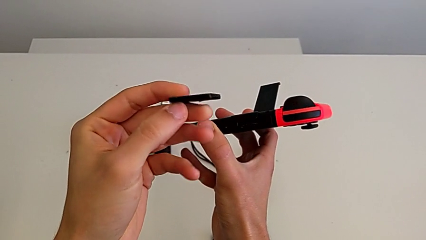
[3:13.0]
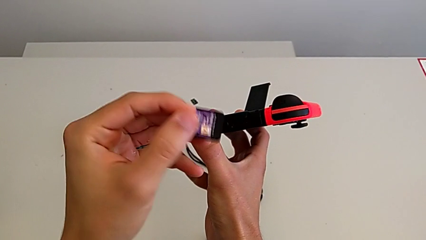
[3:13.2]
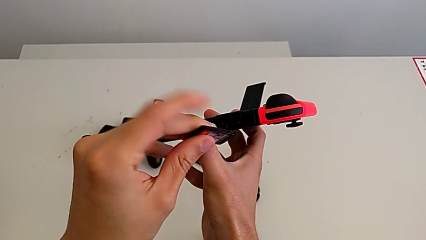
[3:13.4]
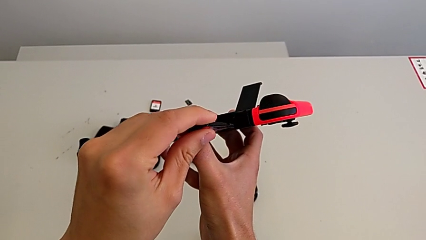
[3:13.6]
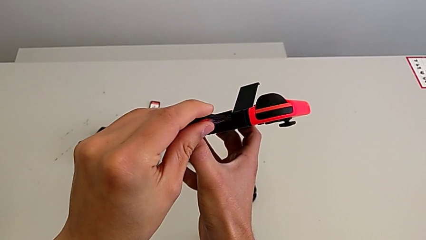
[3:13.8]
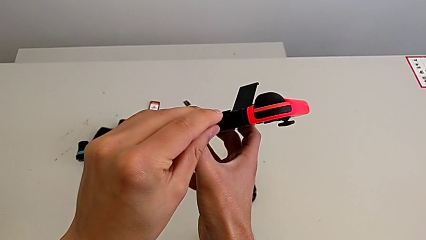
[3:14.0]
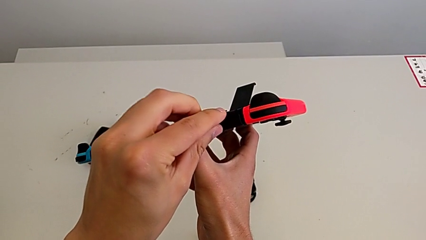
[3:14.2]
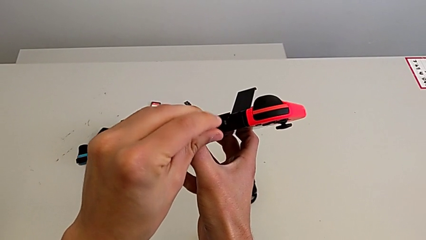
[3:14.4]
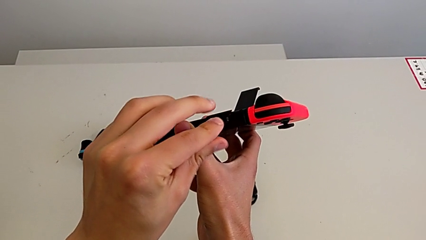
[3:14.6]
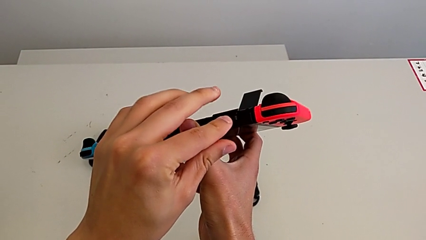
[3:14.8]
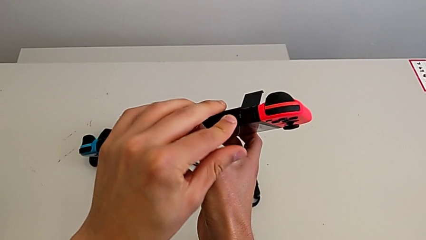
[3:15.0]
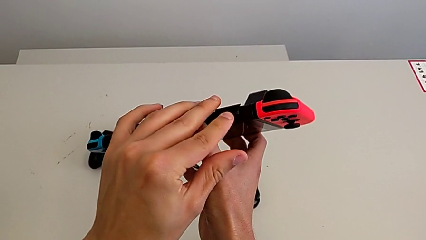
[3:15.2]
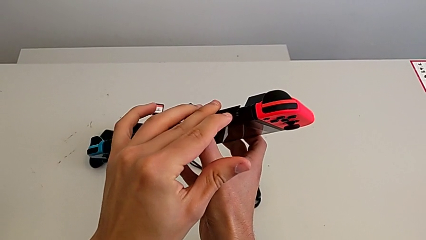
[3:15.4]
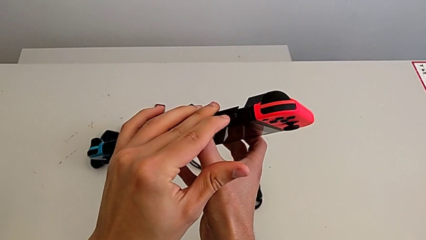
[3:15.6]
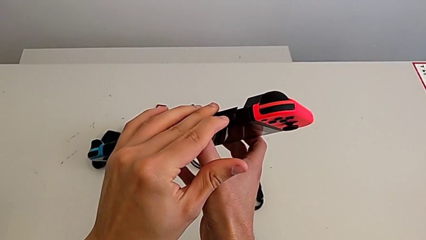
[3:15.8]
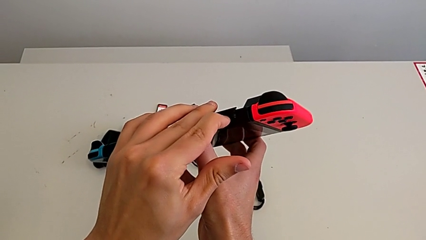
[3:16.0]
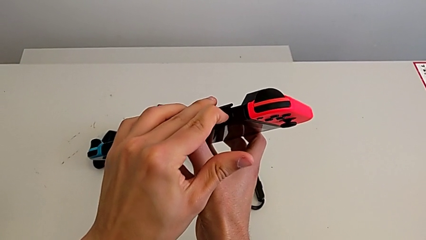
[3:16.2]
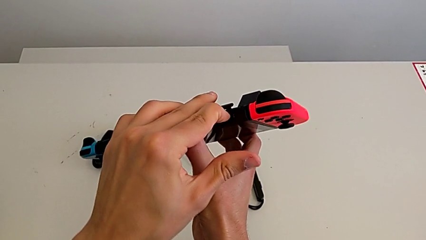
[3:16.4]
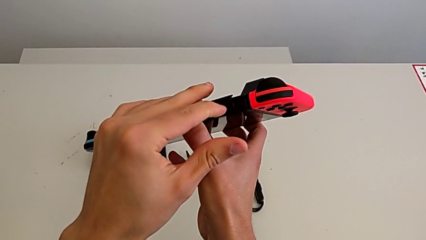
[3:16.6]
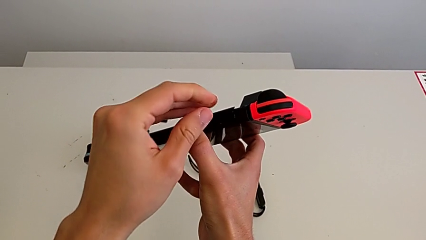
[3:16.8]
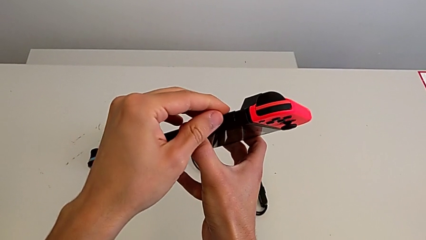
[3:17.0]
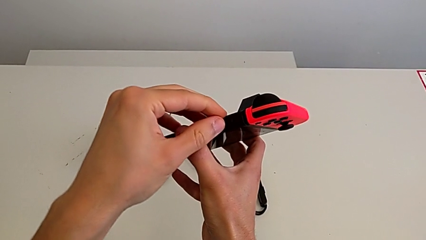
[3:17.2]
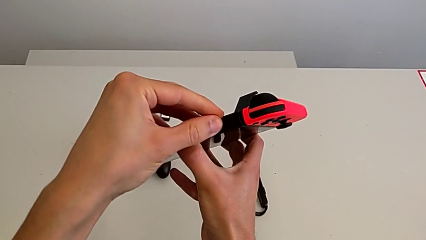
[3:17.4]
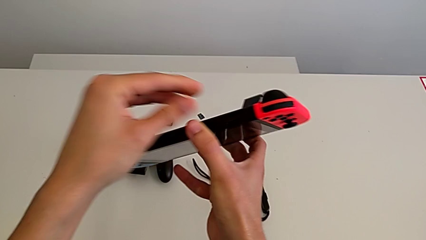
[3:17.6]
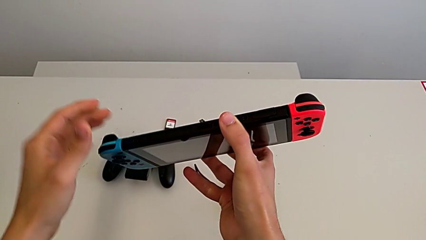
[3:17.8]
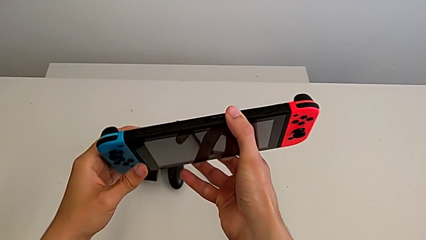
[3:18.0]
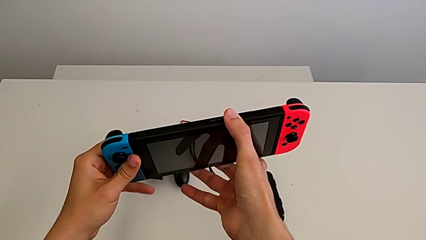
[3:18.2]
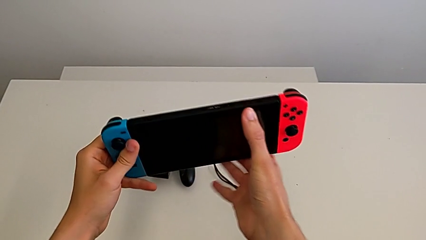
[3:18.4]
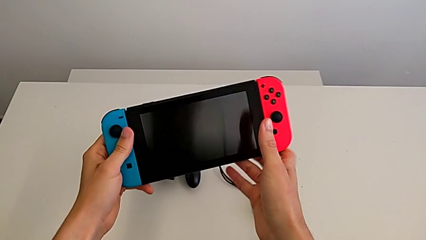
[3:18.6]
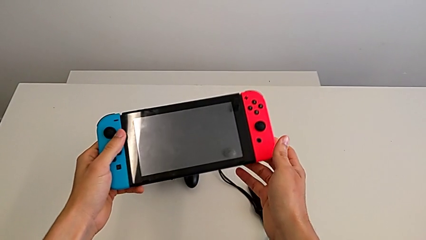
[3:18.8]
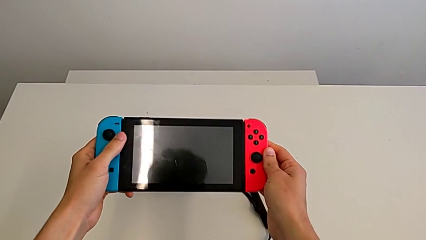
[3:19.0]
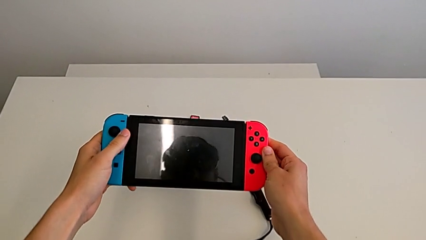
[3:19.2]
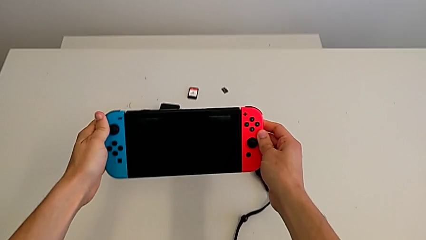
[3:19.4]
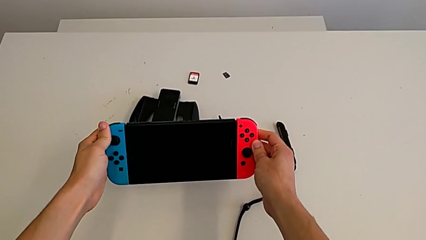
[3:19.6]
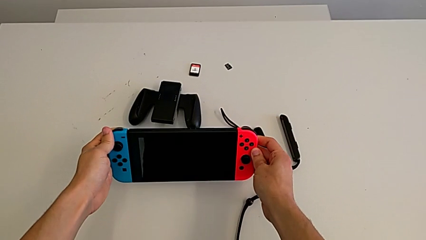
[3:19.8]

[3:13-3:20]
The camera wearer is changing a game card. They insert the top game card, insert the game card, close the game slot and hold the Nintendo Switch.

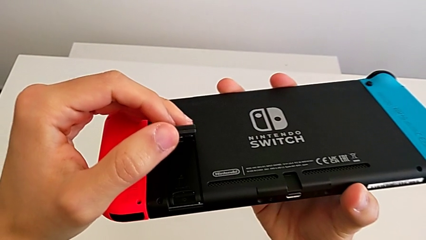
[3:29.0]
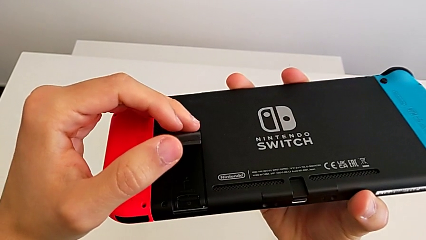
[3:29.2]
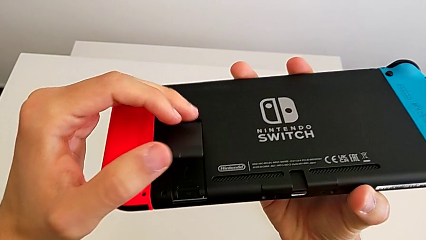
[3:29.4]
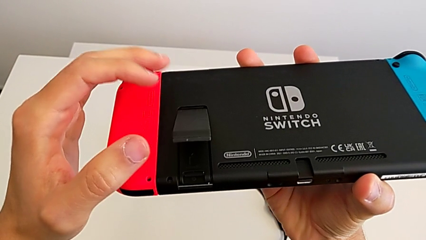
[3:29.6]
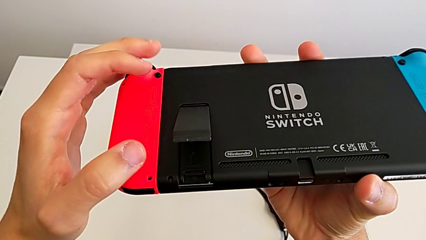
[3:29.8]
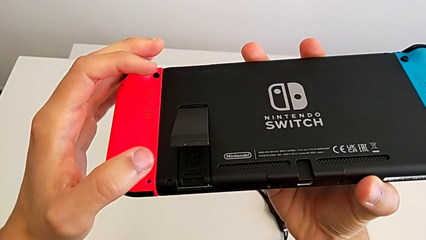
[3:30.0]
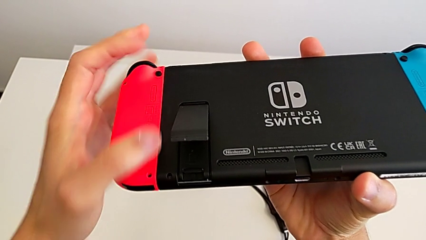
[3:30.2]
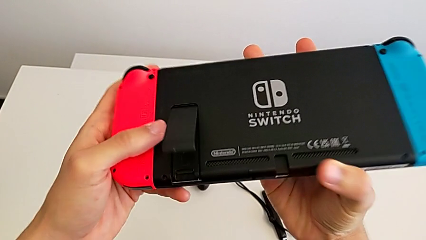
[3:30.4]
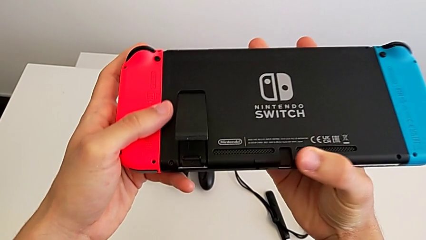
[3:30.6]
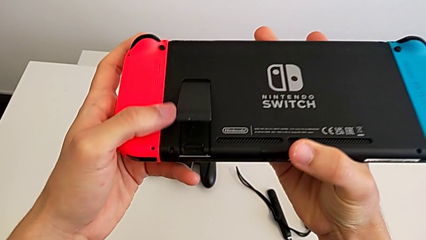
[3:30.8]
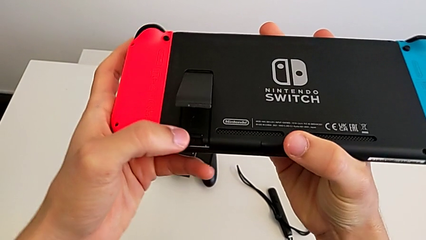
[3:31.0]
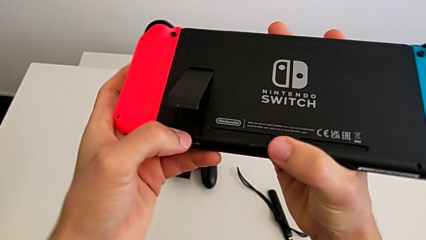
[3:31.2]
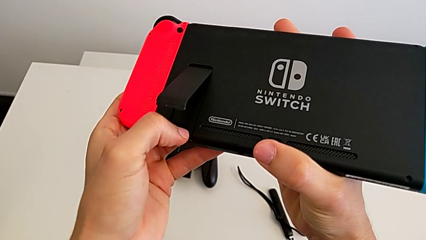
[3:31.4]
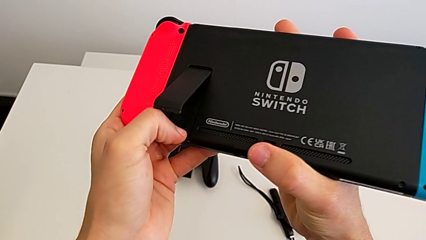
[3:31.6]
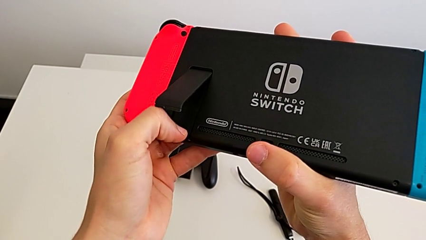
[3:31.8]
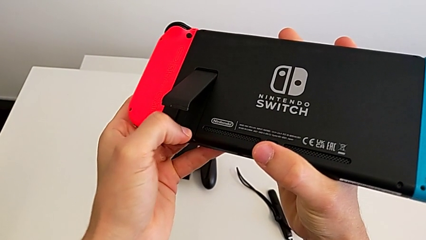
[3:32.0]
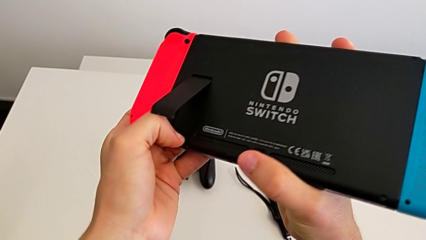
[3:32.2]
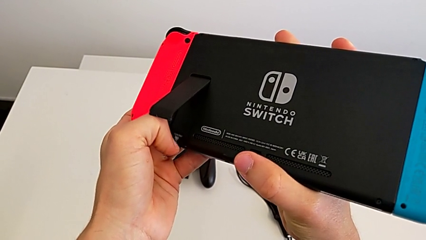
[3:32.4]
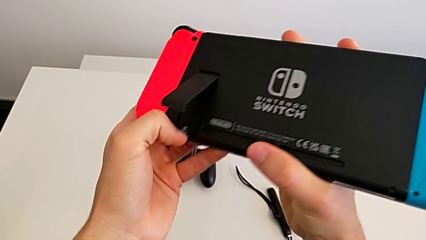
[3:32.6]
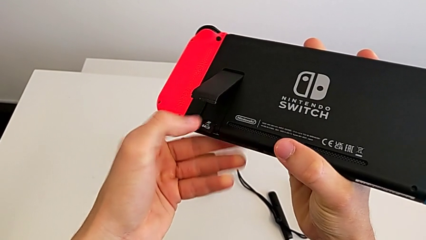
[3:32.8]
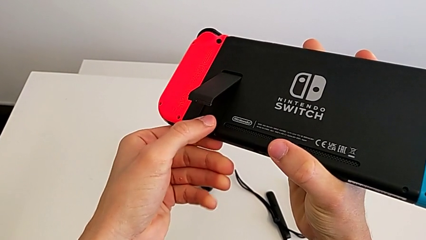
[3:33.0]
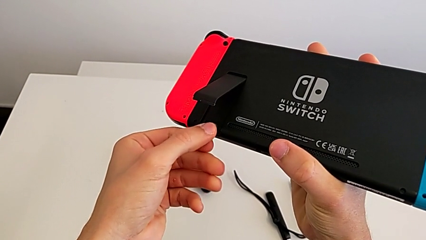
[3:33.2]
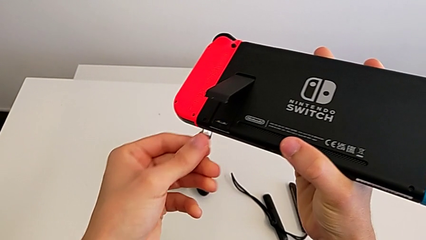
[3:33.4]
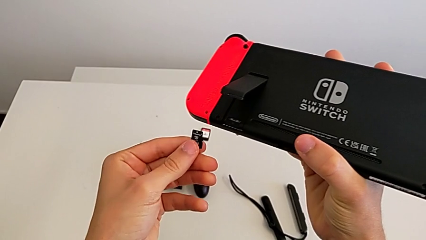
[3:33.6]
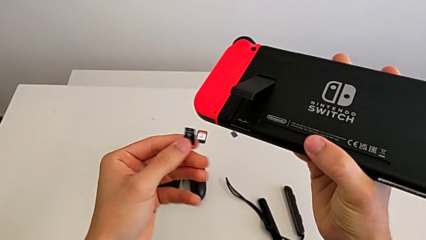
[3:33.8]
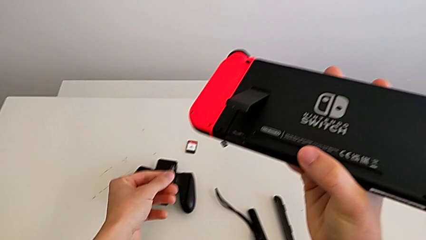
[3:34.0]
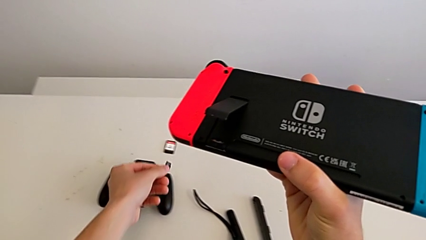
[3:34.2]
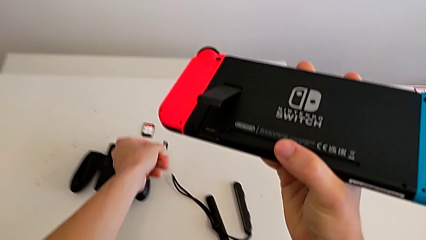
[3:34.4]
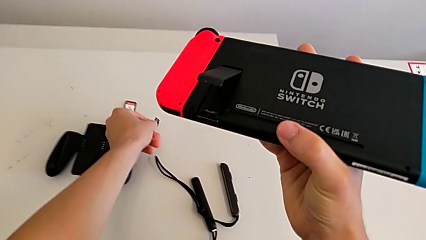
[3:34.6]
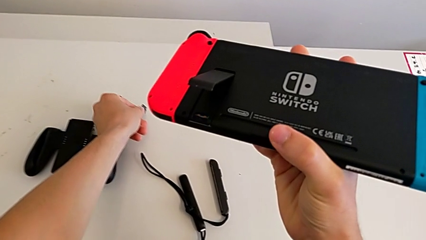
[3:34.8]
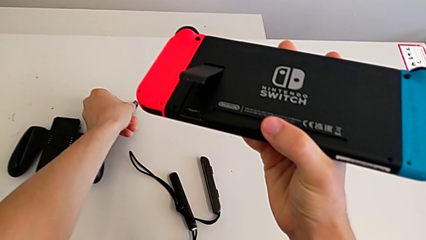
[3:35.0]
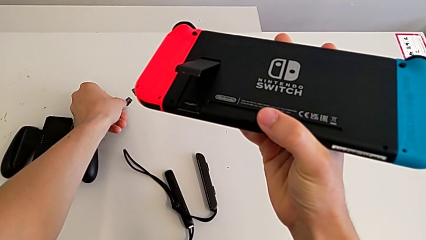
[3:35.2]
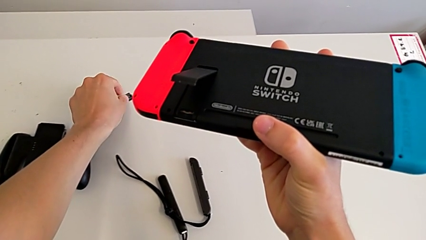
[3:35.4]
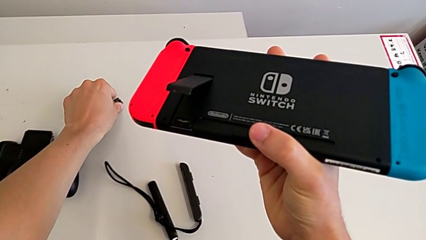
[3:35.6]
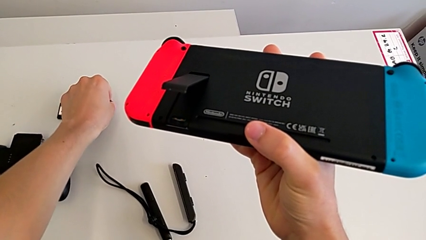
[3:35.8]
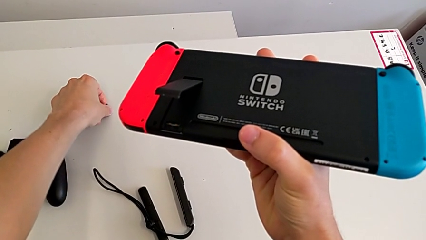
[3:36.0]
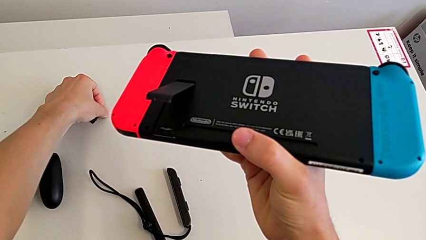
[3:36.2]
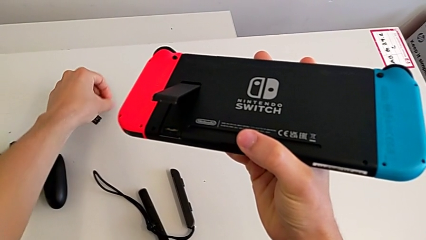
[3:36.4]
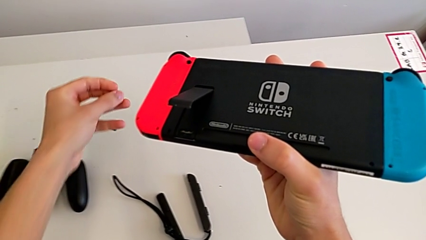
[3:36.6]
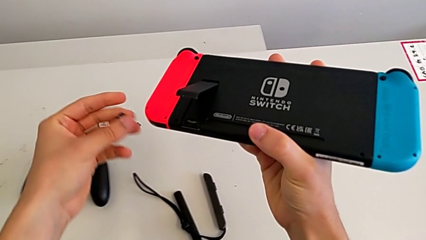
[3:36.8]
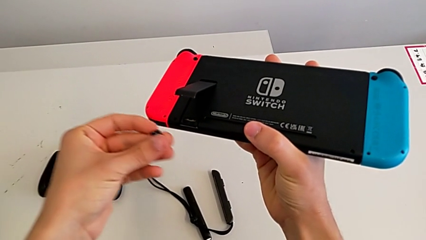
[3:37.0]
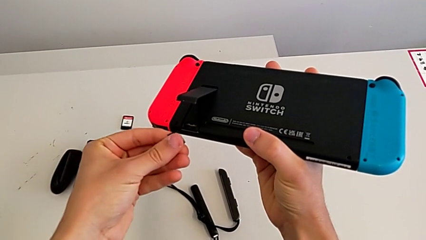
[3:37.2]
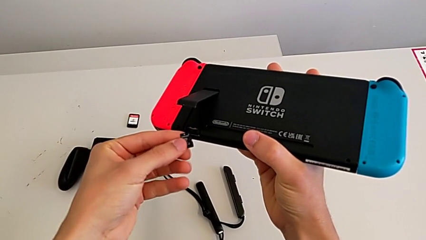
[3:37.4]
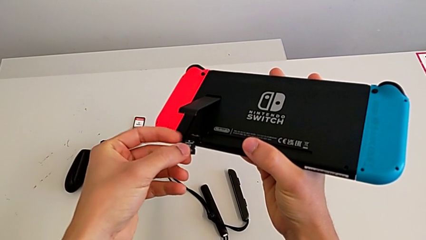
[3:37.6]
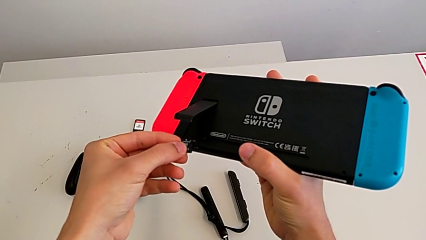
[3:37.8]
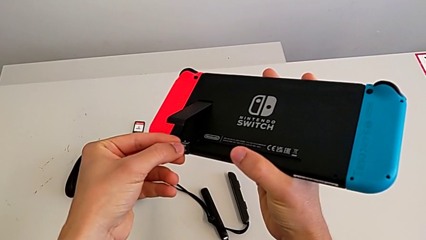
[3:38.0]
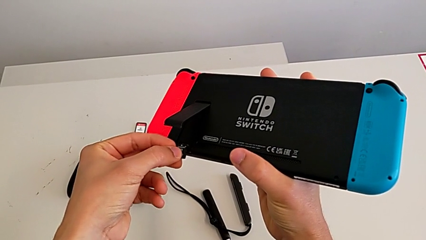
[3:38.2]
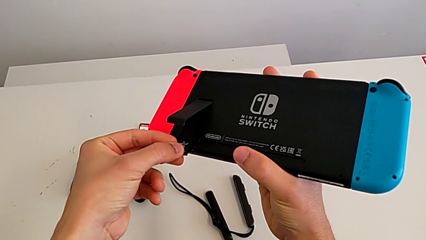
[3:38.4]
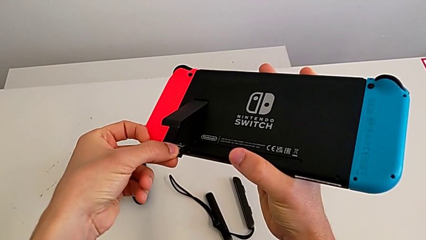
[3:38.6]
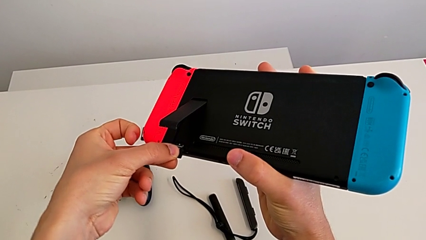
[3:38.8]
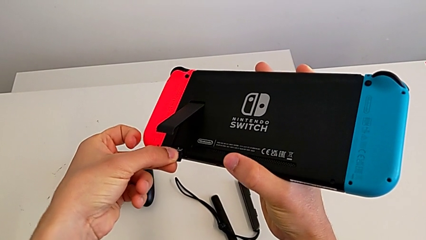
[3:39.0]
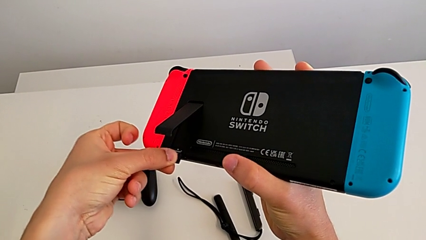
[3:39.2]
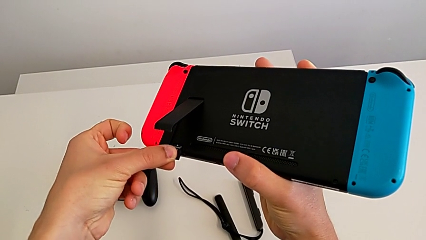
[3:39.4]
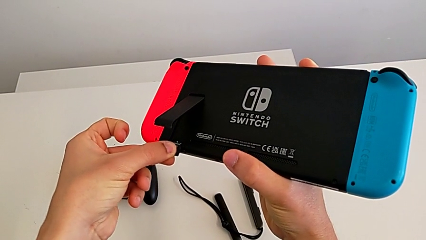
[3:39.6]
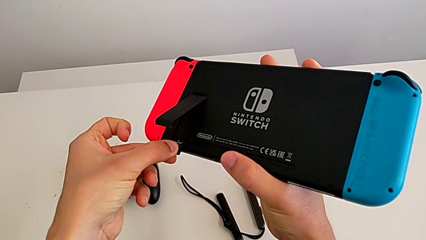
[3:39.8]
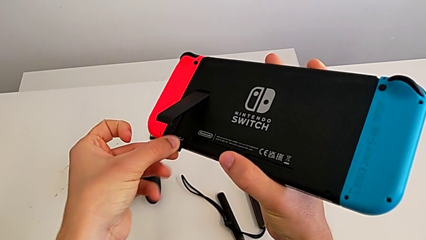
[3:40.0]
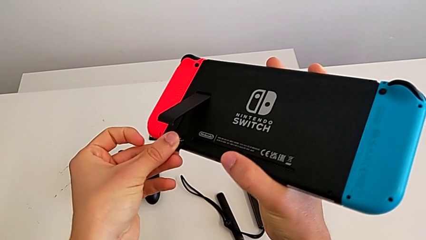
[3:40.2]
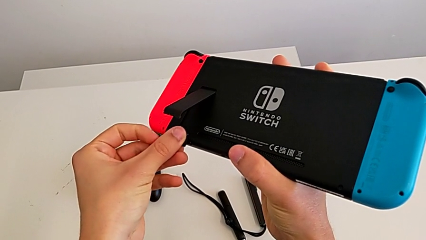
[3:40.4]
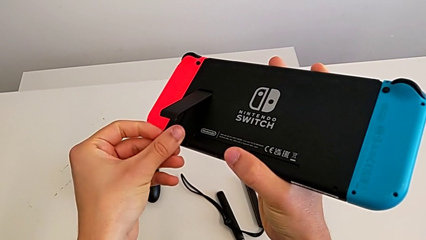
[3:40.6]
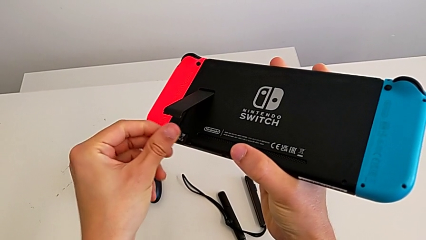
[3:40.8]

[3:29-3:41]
The camera wearer is changing their micro SD card. They hold the kickstand, inspect the Nintendo Switch, pull the SD card, drop the first SD card, grab the second SD card and align it twice.
